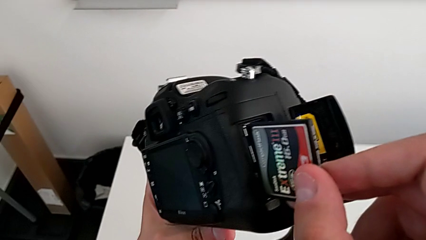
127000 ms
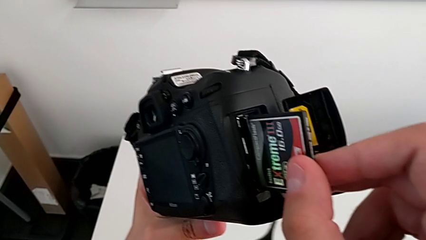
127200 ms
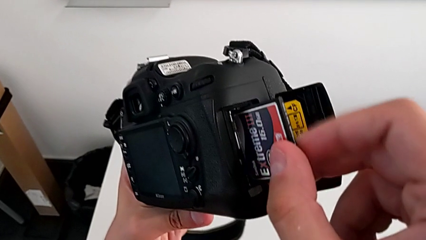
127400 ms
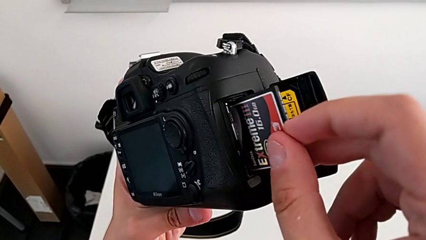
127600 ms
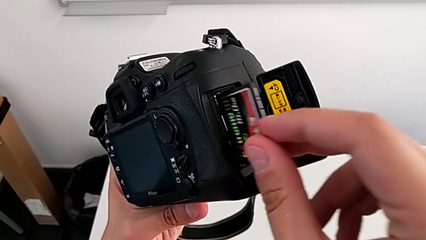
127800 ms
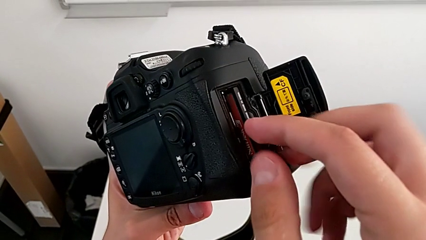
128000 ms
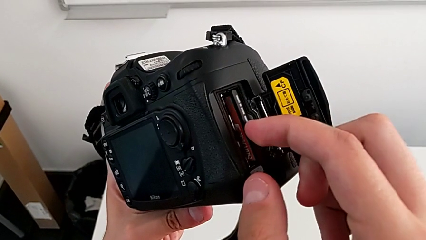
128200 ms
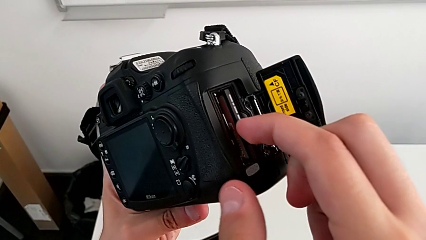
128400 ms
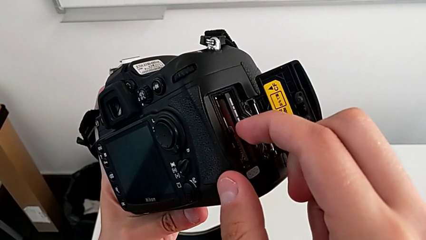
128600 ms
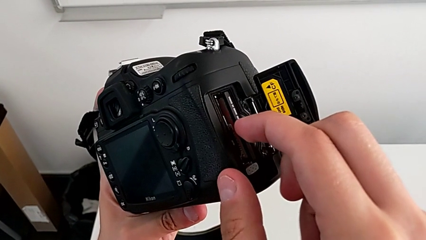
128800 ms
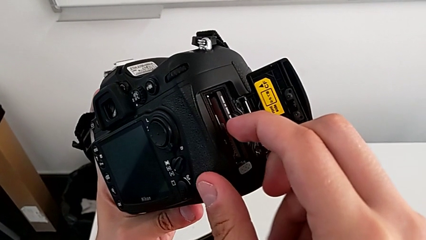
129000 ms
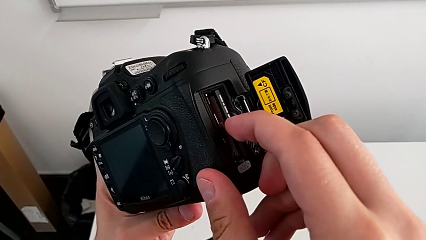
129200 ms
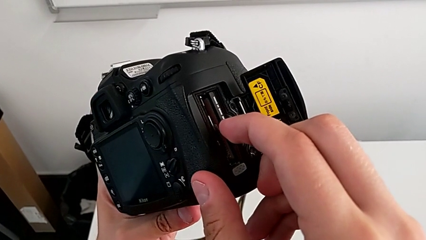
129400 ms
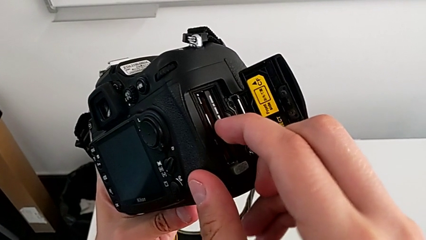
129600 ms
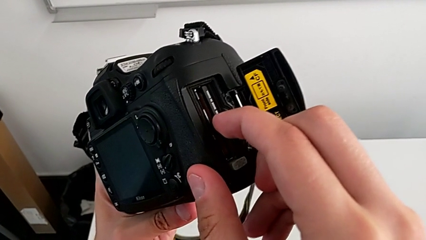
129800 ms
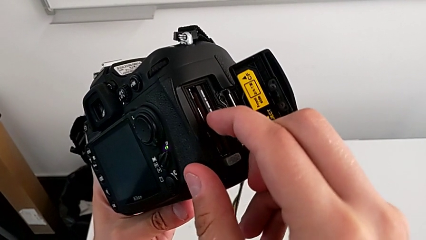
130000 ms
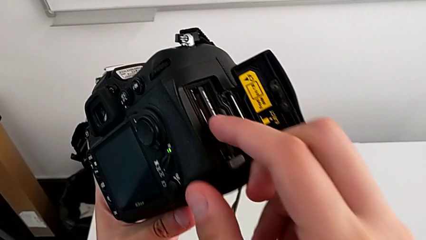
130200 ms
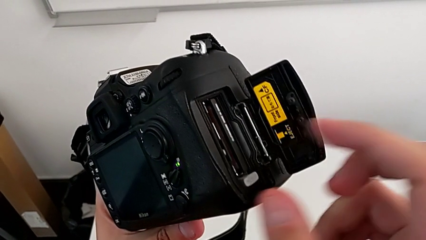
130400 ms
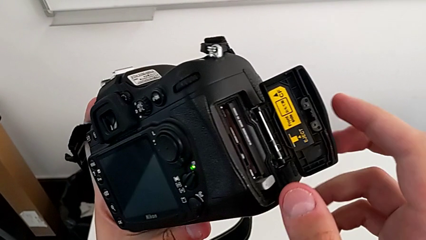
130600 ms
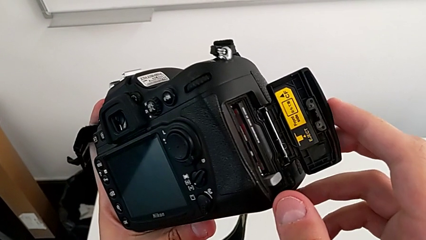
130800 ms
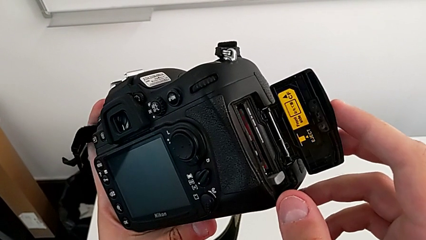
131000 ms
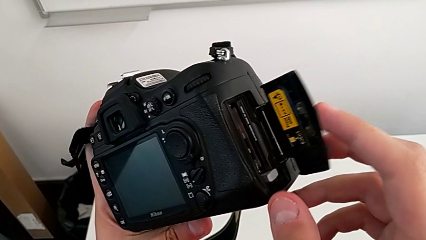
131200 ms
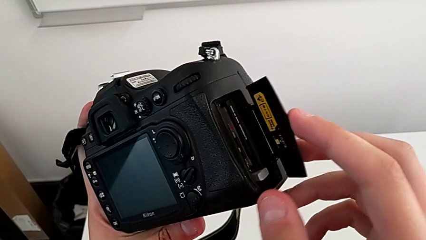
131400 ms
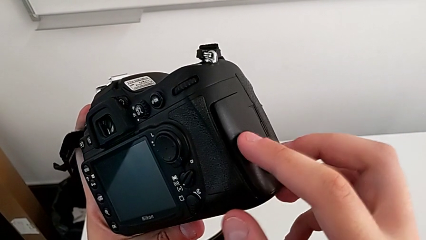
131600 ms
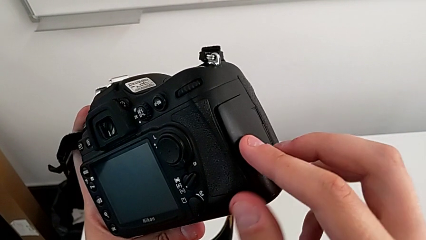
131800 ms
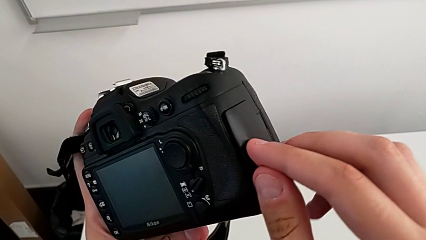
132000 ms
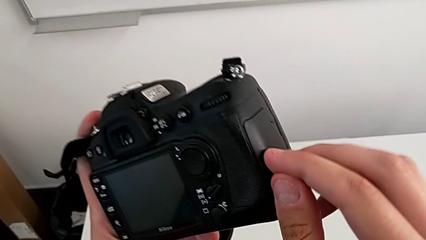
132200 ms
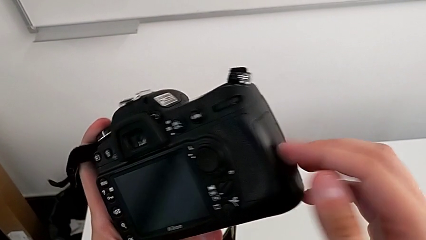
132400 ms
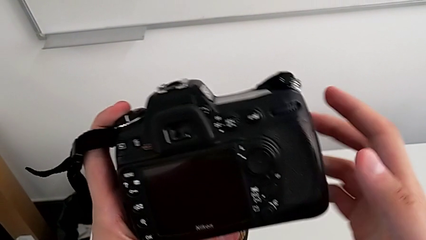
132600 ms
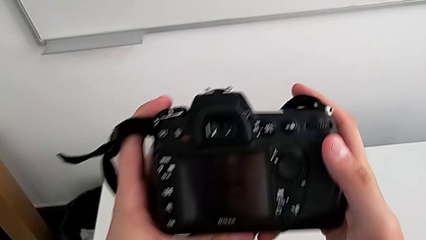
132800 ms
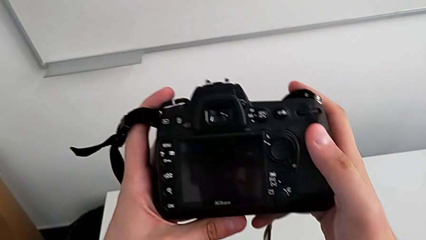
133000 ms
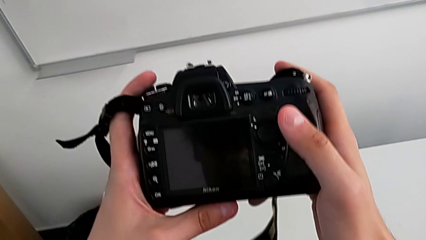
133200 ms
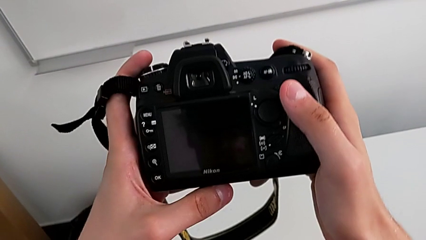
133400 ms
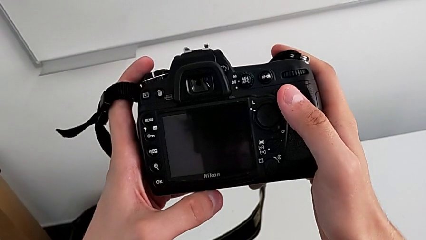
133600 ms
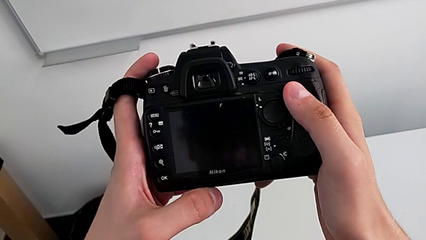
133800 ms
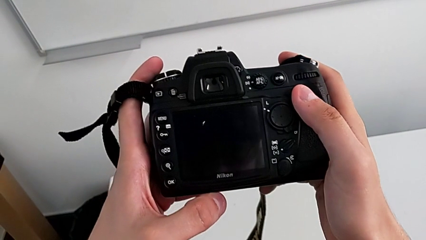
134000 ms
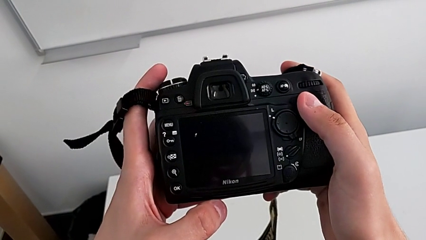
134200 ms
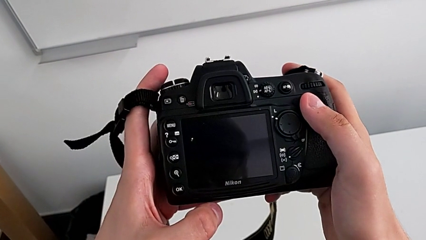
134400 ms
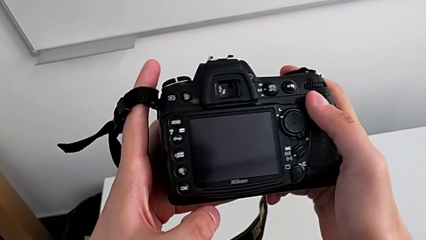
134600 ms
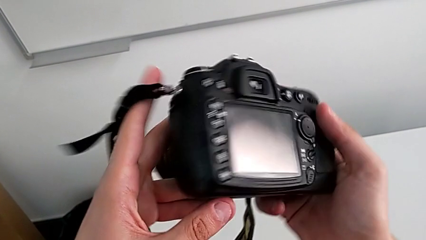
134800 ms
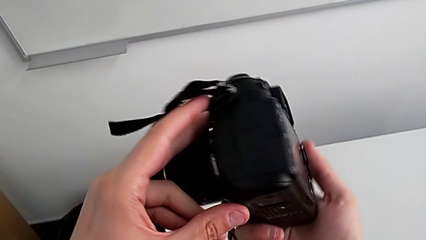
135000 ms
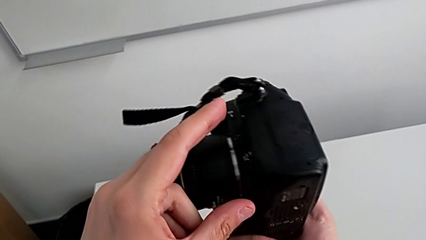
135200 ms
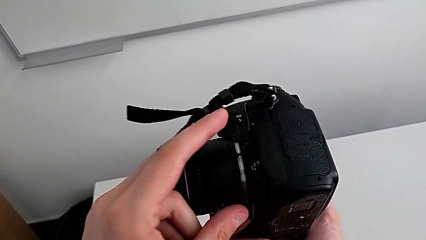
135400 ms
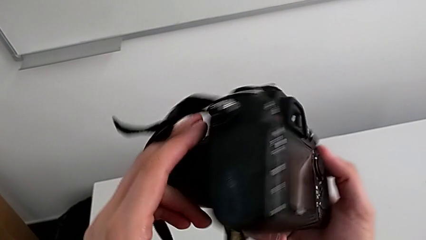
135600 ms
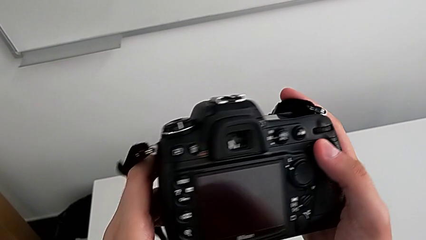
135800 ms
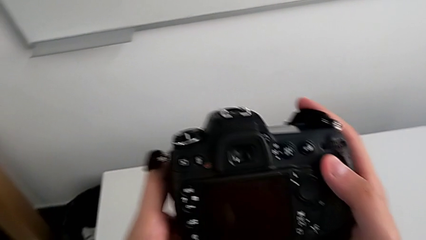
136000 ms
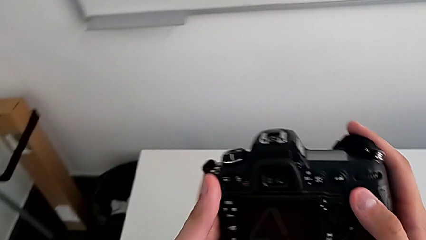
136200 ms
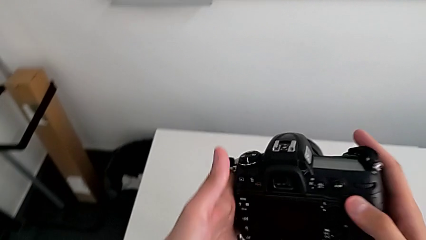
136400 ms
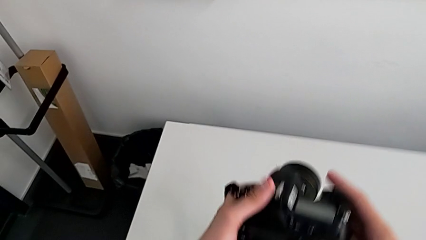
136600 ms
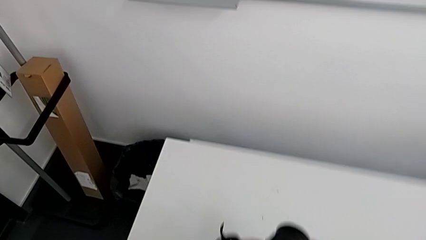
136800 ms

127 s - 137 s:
The camera wearer is exchanging their SD card. They insert the SD card, close the SD slot, rotate the DSLR and place it.
